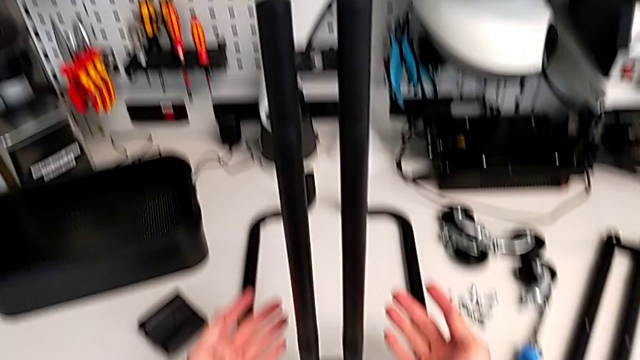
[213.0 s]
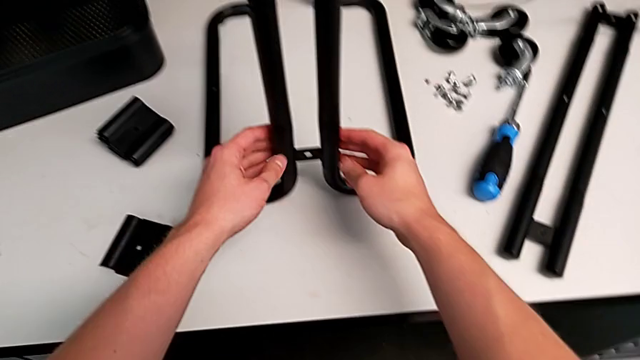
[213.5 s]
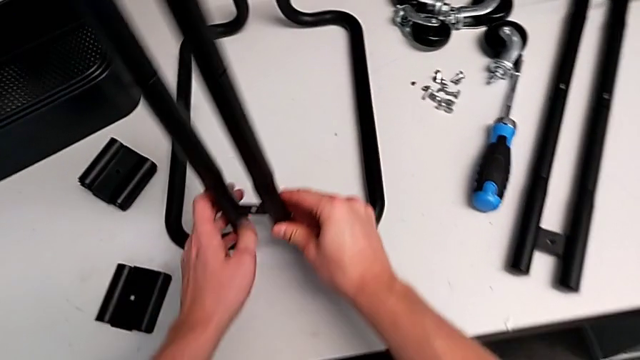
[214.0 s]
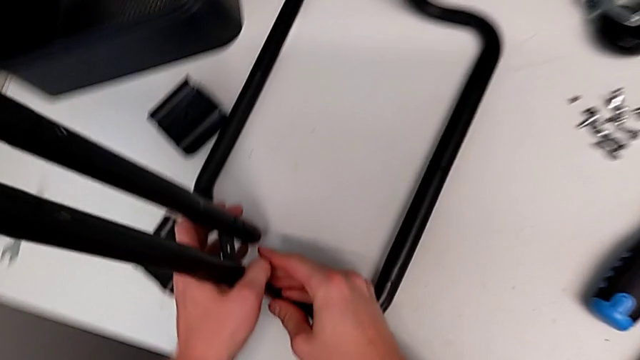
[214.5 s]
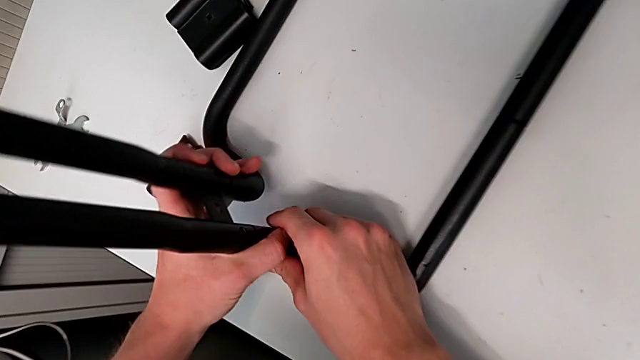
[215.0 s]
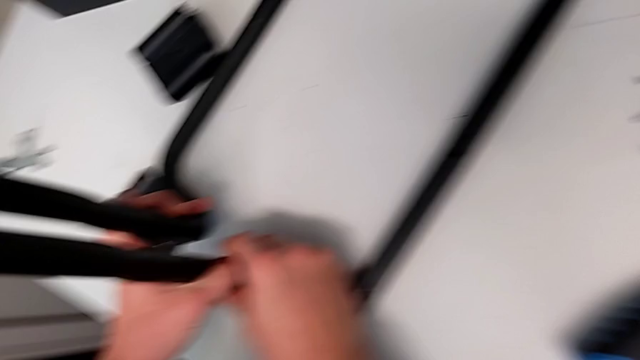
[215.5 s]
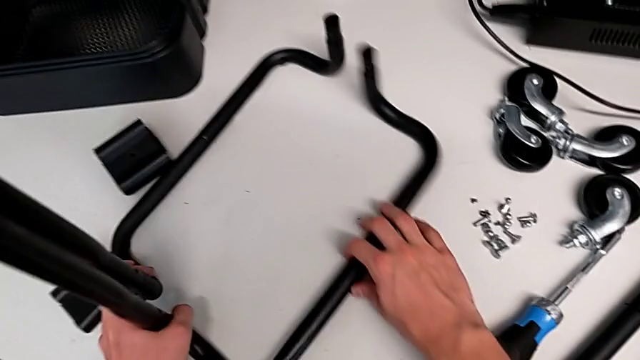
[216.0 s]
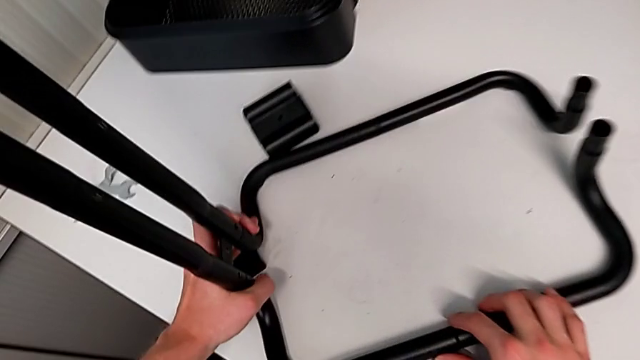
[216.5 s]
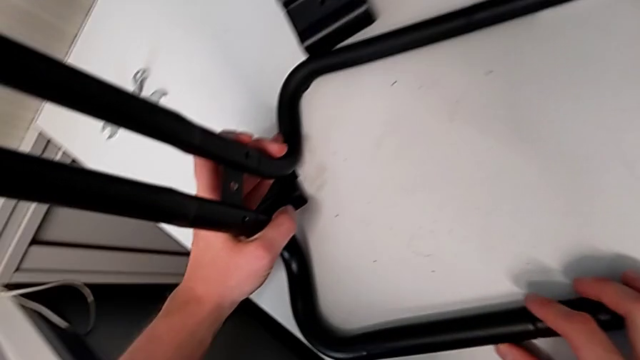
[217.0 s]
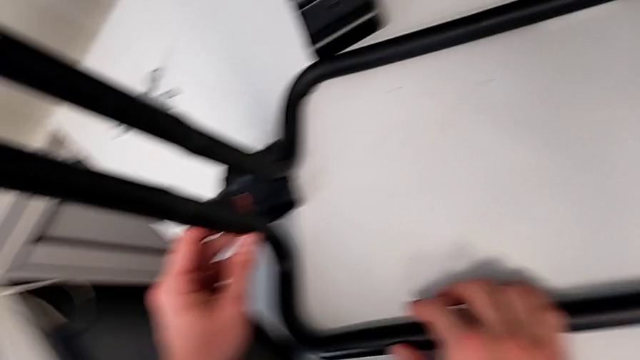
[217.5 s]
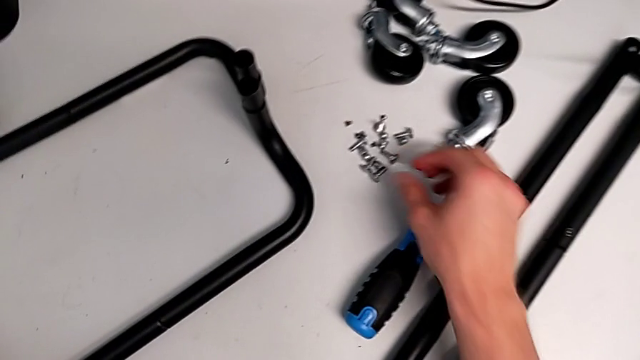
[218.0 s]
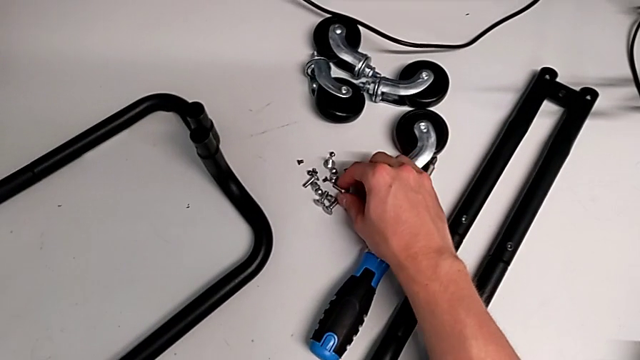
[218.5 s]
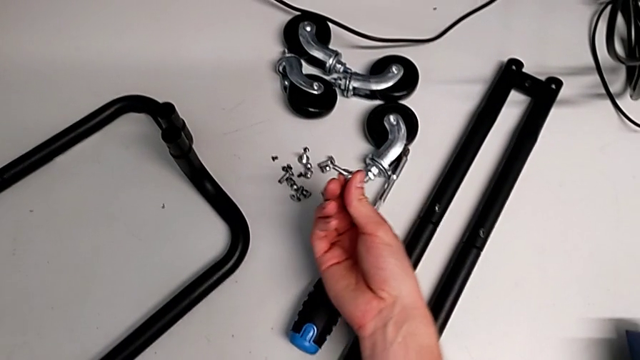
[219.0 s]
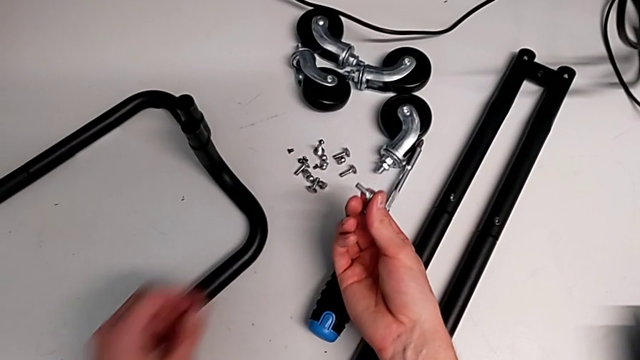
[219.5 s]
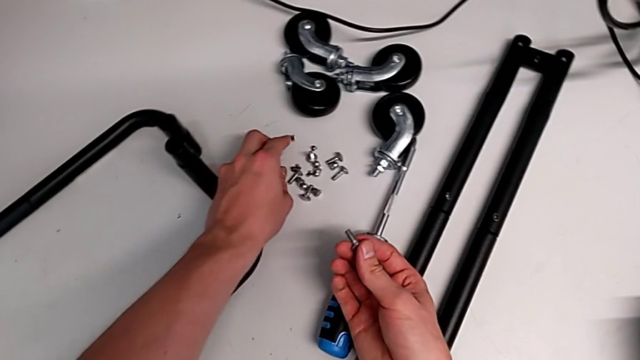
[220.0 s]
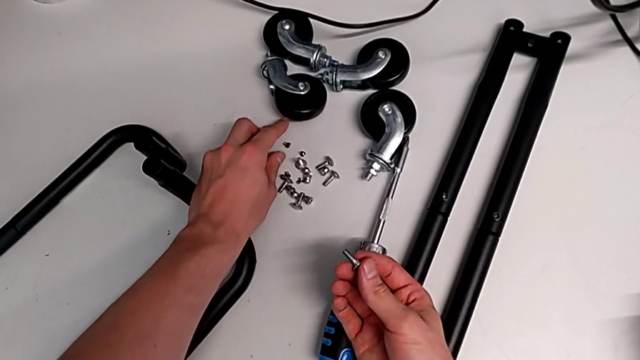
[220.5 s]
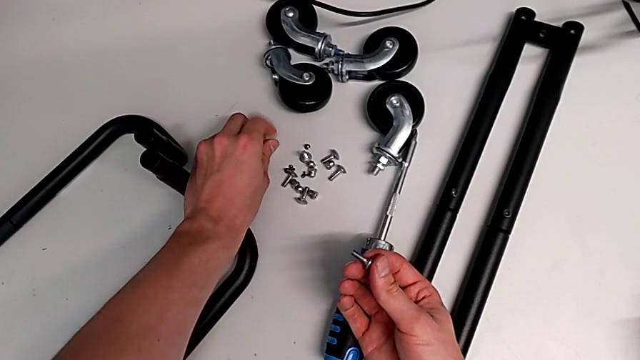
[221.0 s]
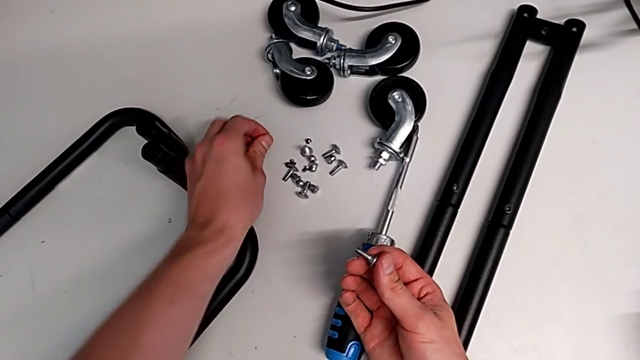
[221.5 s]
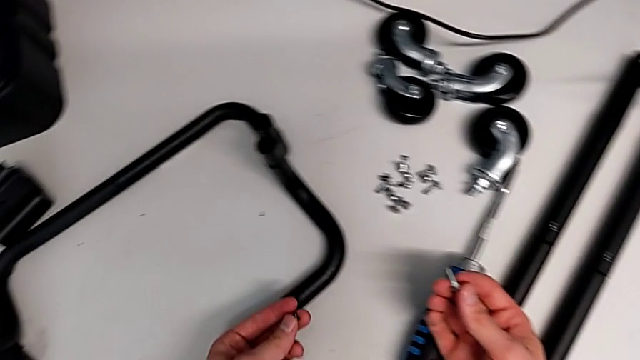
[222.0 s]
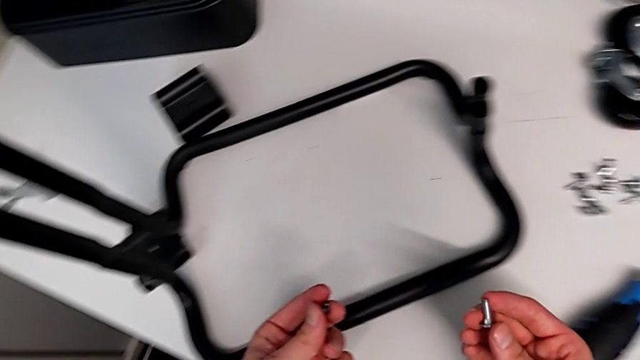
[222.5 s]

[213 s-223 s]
The camera wearer is assembling the base frame with the sidebars. They rotate the leg and wrongly grab the screw.

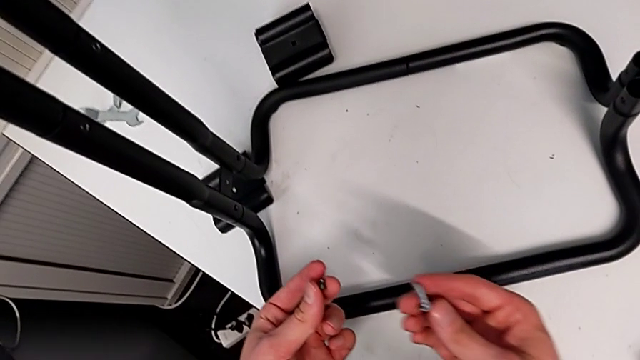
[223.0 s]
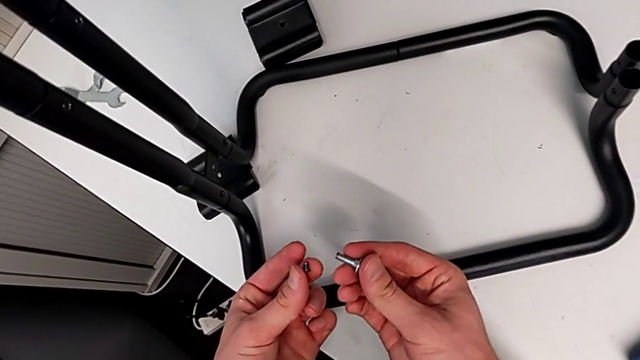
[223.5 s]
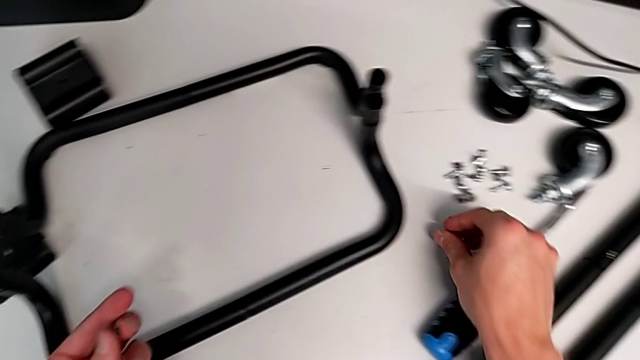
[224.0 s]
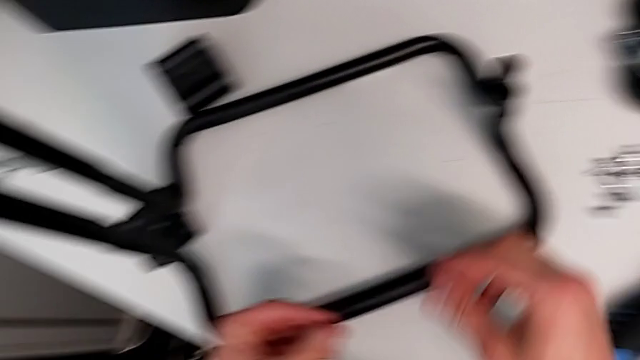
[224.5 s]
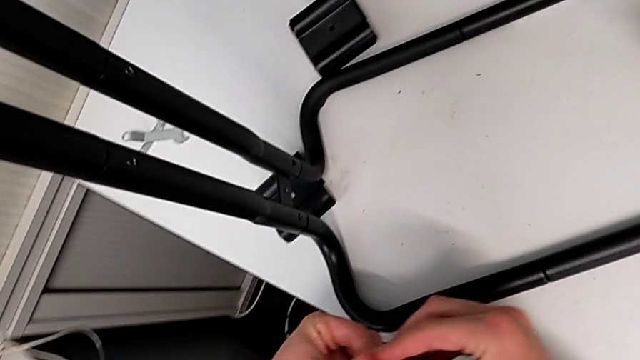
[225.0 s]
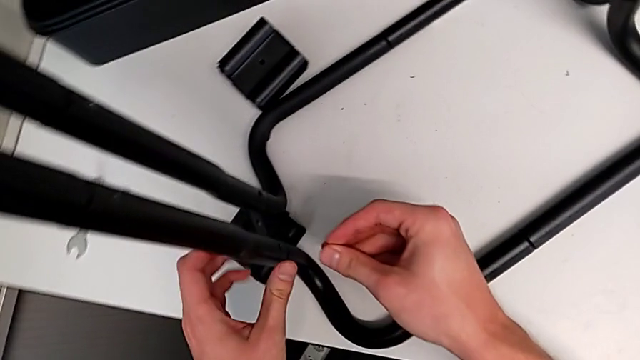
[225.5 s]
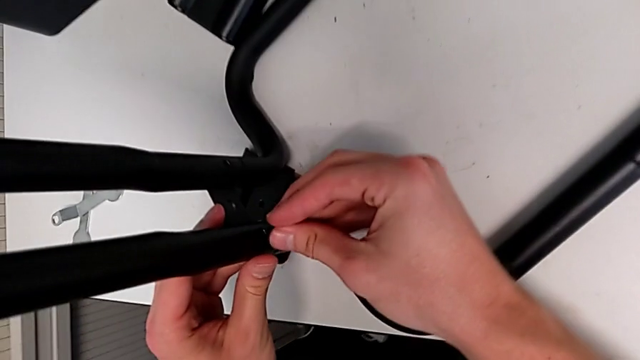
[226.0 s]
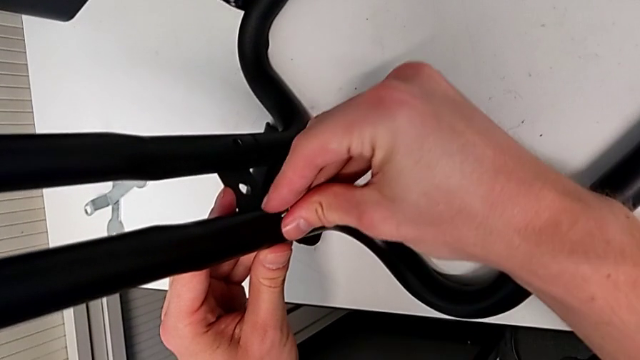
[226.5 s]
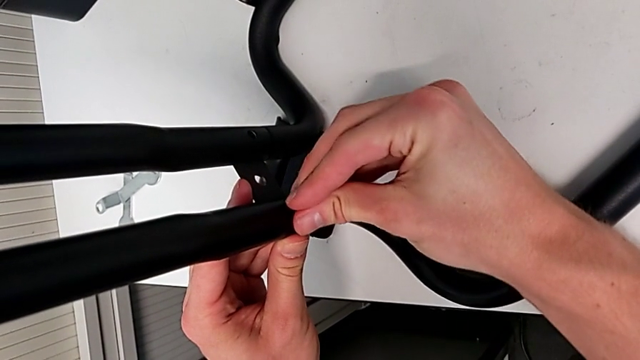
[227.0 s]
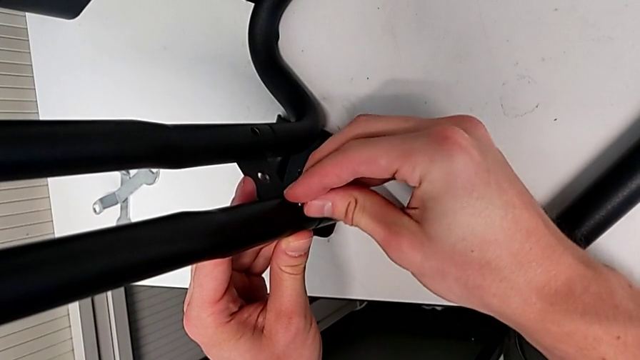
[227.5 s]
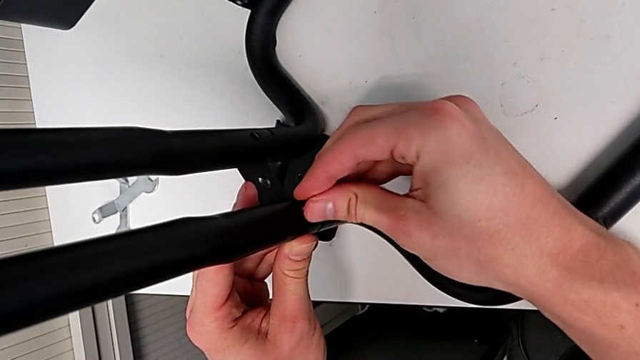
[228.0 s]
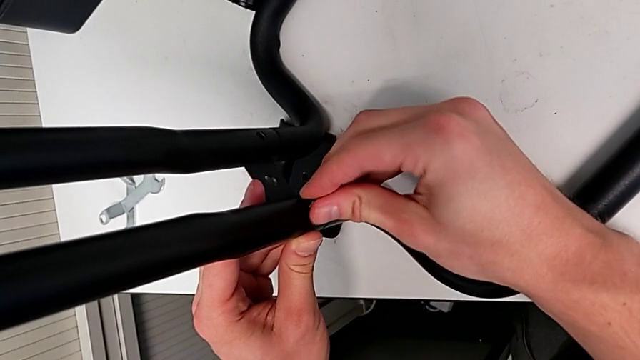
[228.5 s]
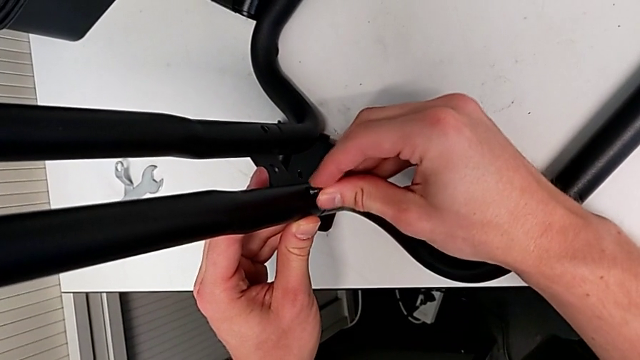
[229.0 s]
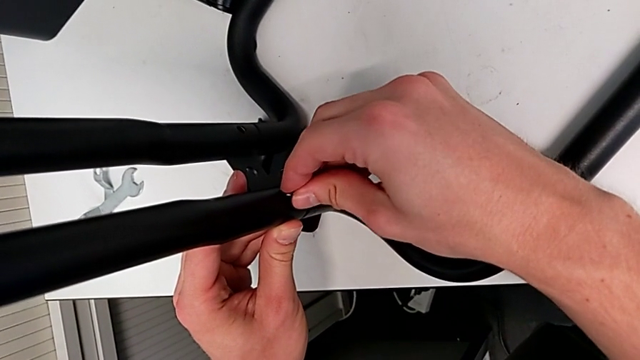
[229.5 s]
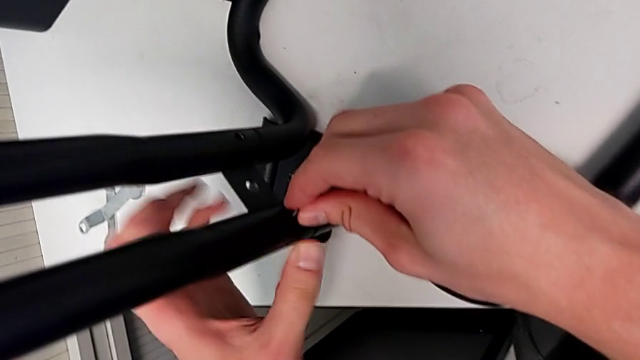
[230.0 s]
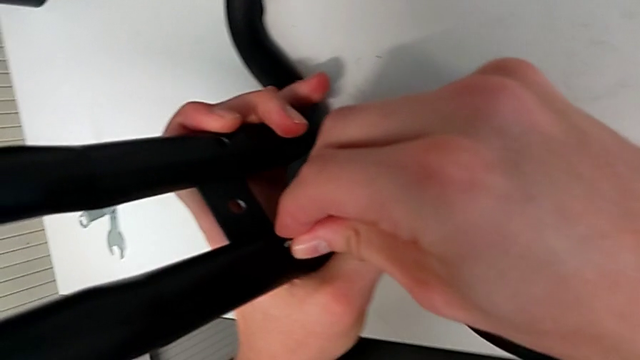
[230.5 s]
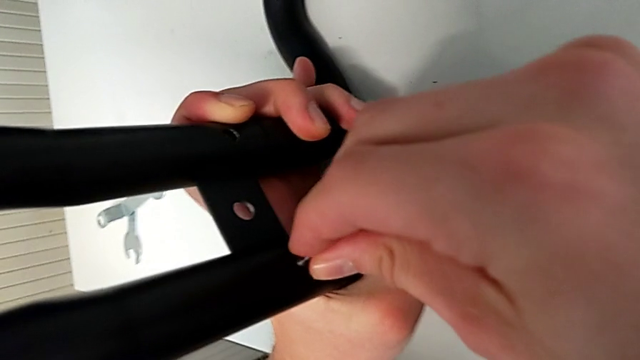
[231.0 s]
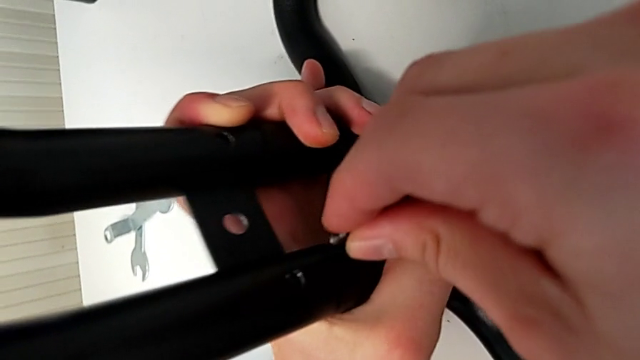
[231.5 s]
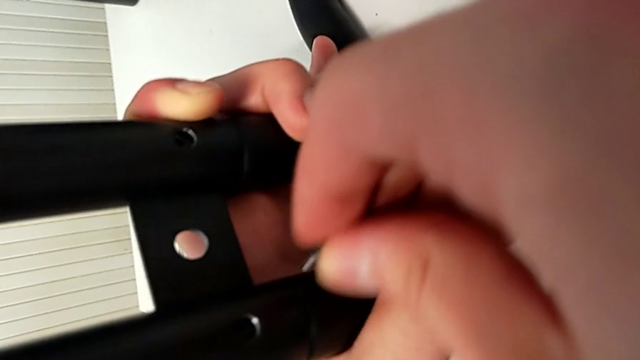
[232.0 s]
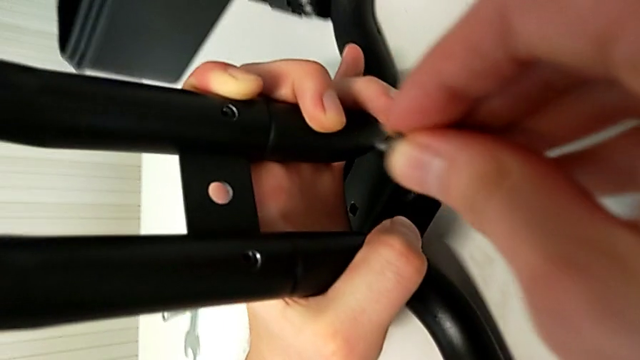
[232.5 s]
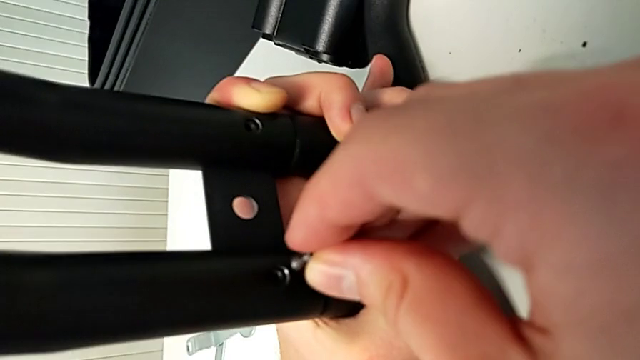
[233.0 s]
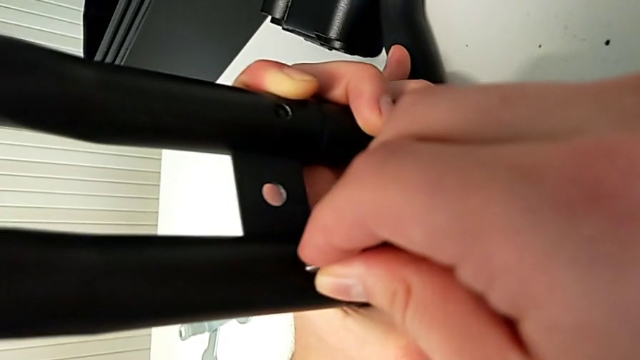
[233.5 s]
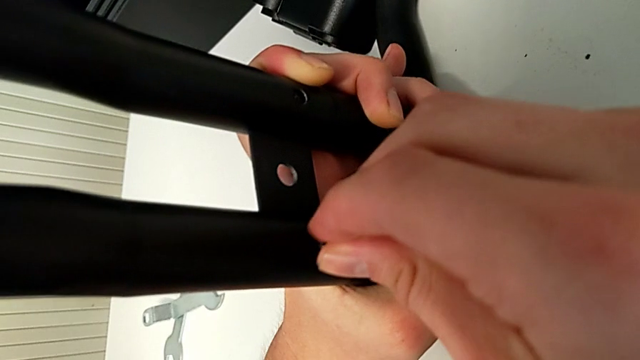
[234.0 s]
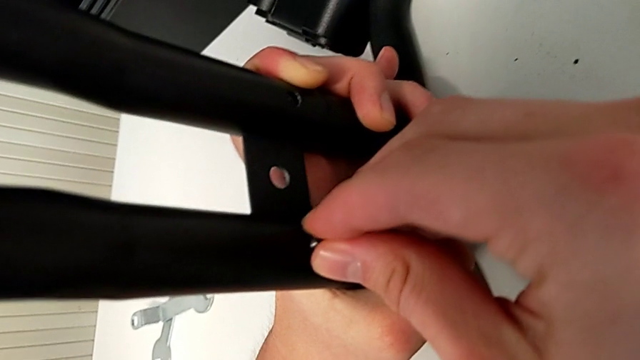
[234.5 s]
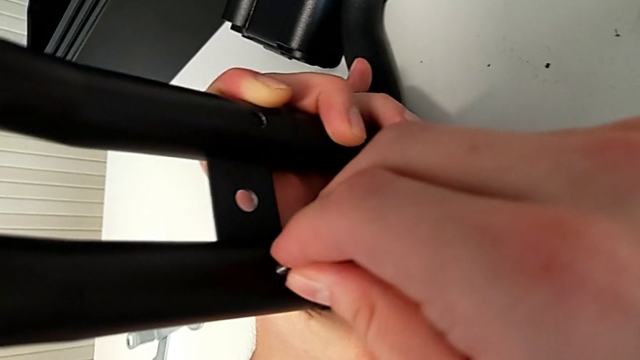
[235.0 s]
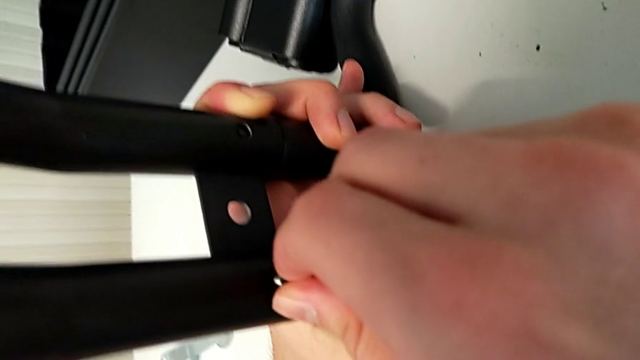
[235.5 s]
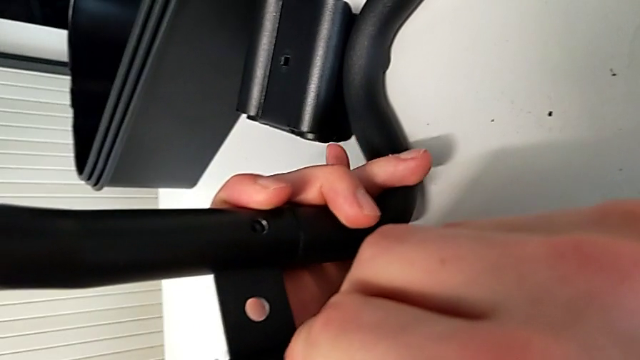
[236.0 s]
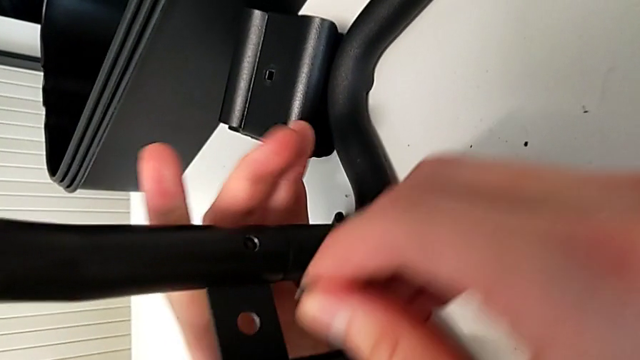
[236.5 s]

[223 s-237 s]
The camera wearer is assembling the base frame with the sidebars. They place the bolt, insert the screw and begin to screw it.
